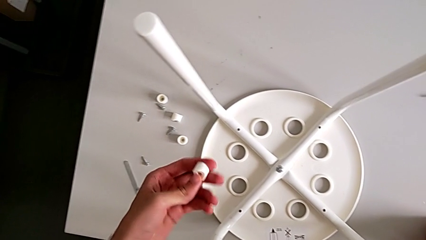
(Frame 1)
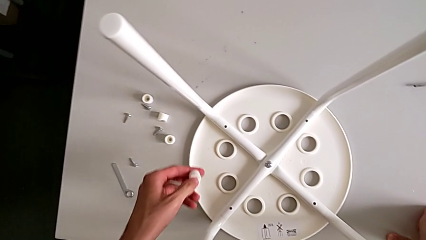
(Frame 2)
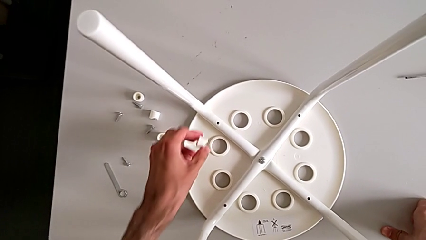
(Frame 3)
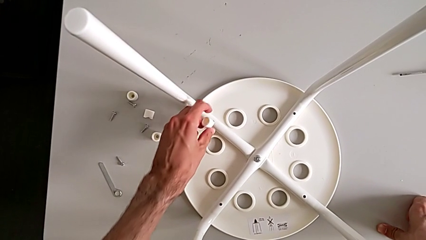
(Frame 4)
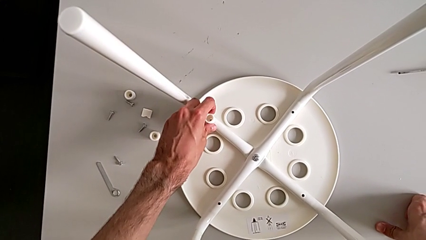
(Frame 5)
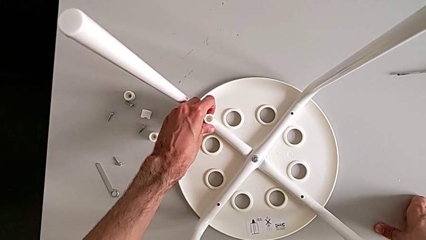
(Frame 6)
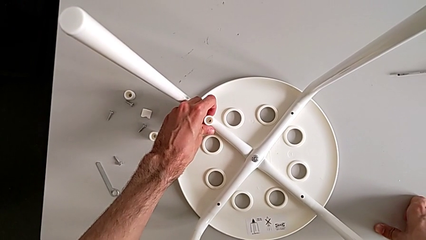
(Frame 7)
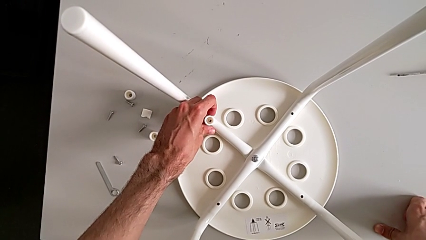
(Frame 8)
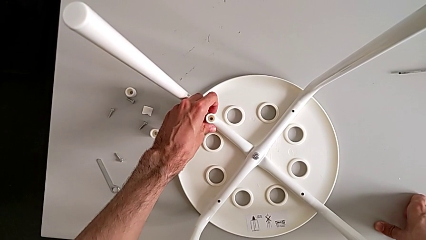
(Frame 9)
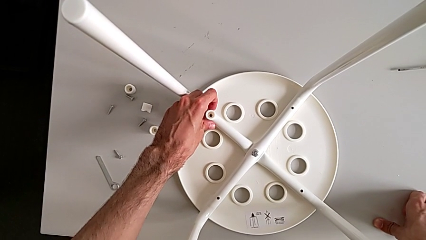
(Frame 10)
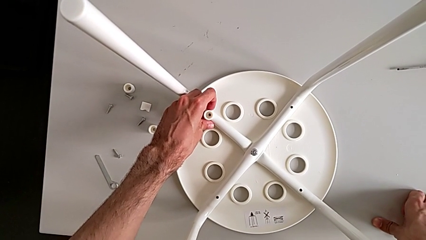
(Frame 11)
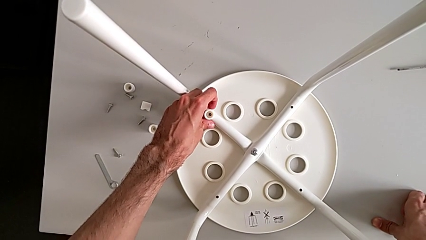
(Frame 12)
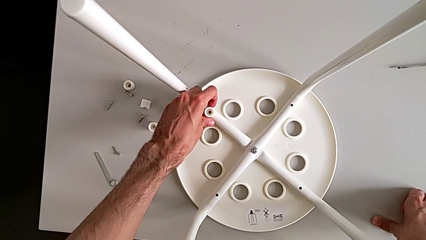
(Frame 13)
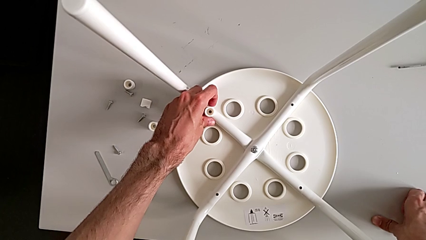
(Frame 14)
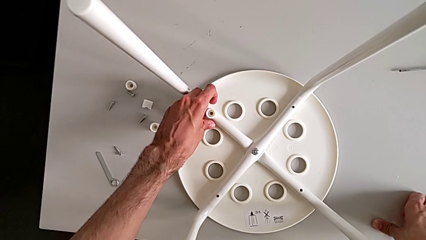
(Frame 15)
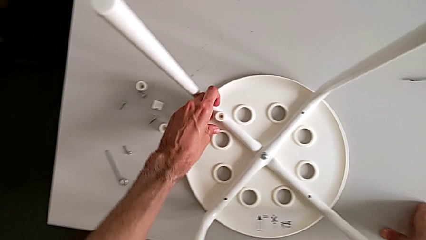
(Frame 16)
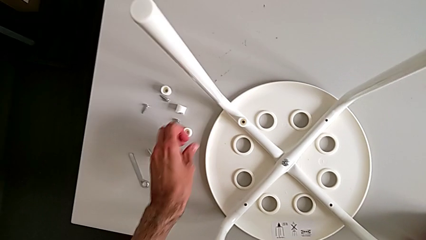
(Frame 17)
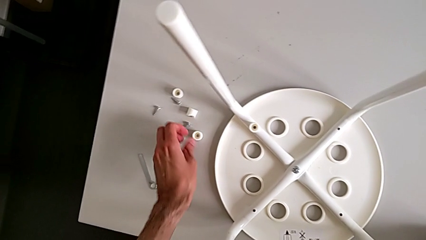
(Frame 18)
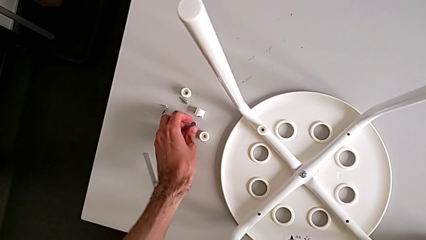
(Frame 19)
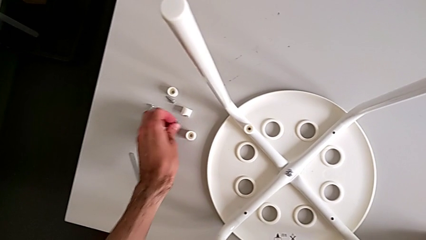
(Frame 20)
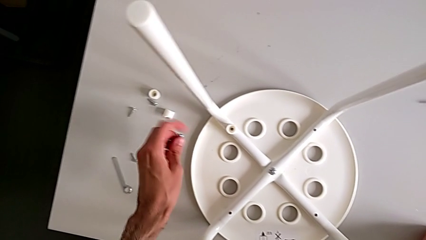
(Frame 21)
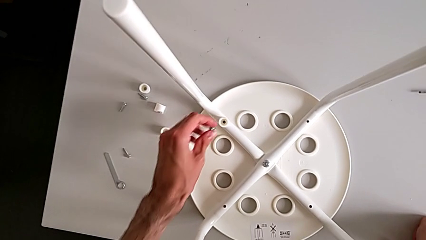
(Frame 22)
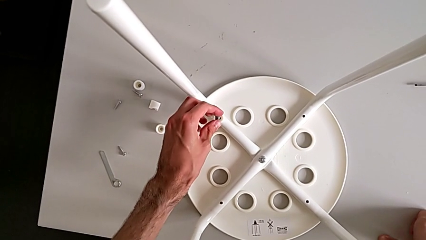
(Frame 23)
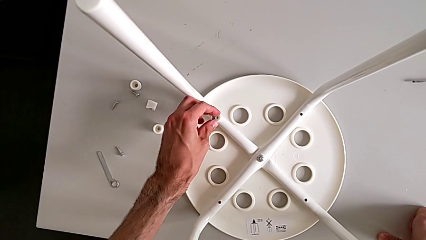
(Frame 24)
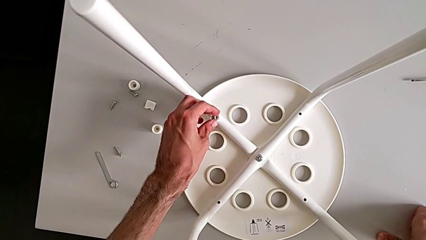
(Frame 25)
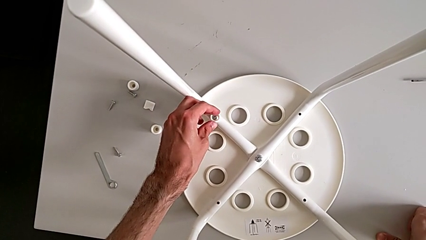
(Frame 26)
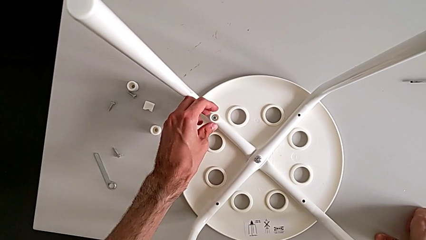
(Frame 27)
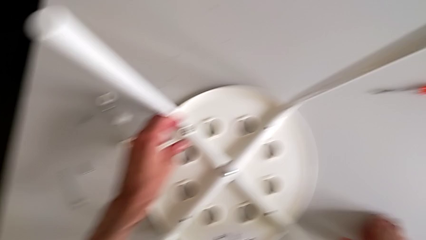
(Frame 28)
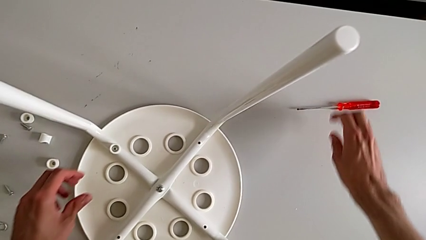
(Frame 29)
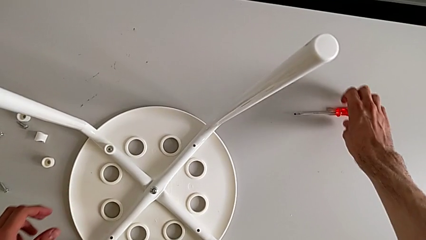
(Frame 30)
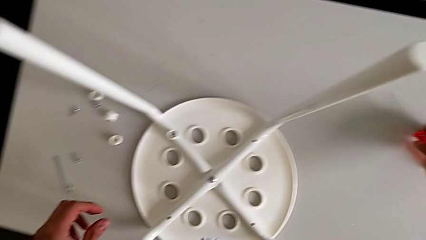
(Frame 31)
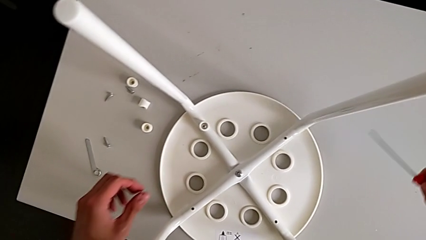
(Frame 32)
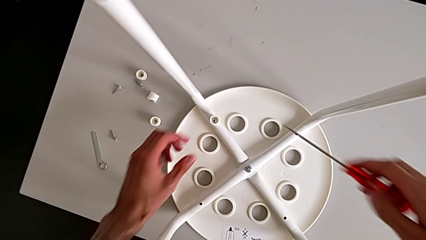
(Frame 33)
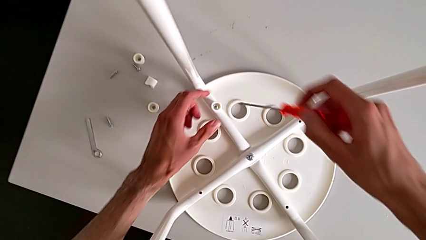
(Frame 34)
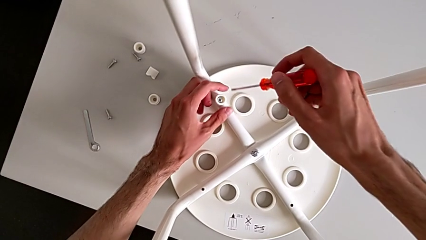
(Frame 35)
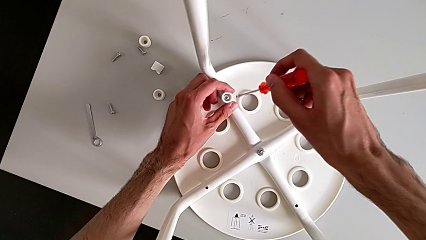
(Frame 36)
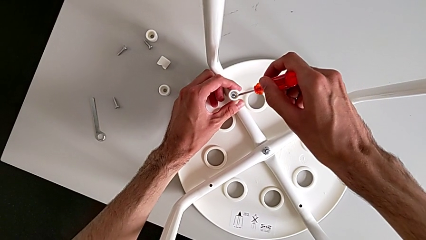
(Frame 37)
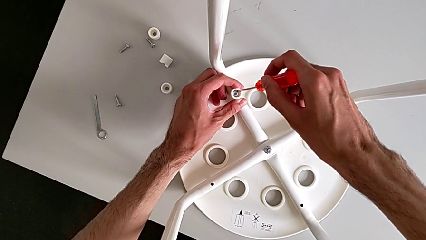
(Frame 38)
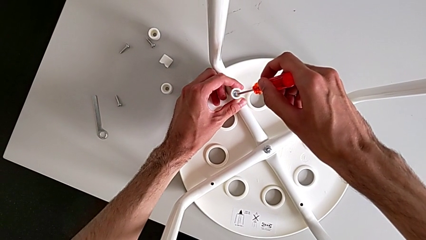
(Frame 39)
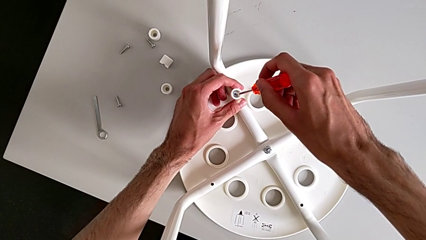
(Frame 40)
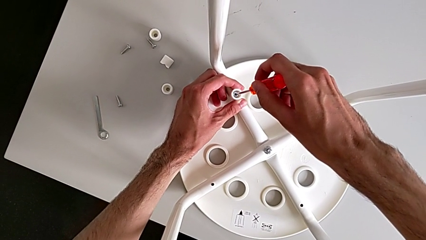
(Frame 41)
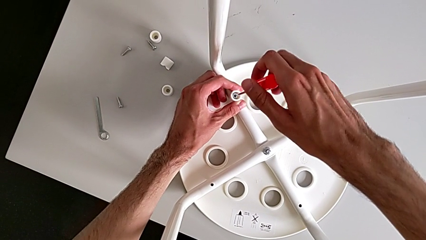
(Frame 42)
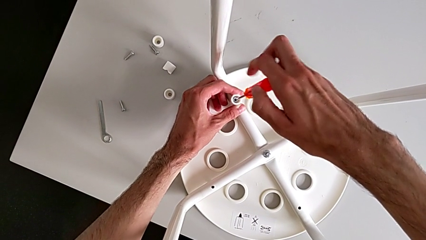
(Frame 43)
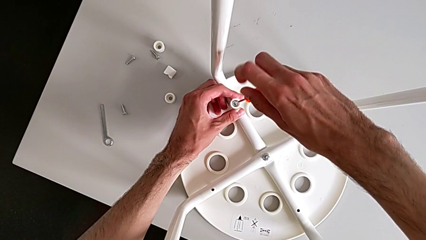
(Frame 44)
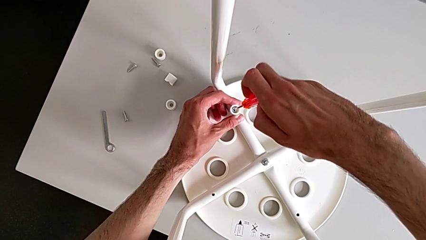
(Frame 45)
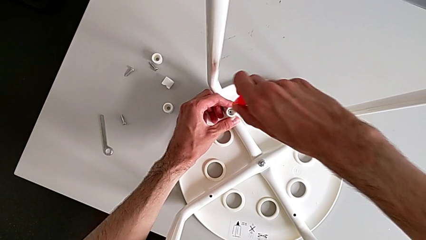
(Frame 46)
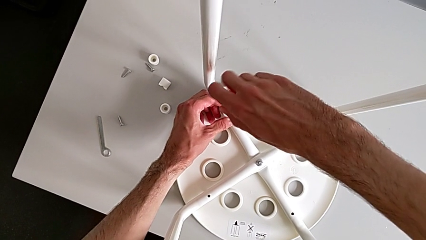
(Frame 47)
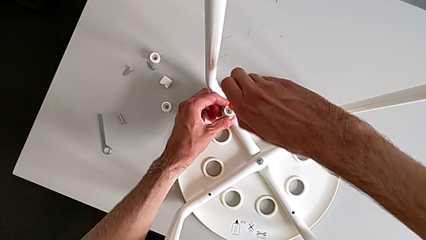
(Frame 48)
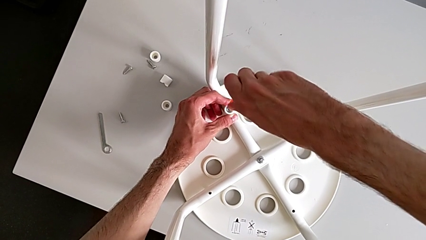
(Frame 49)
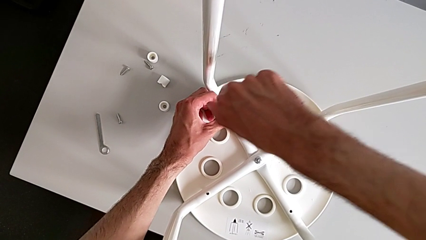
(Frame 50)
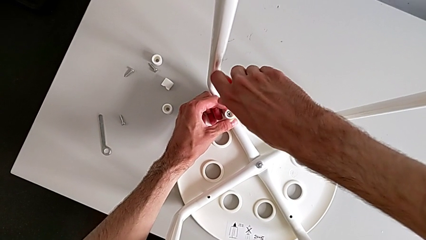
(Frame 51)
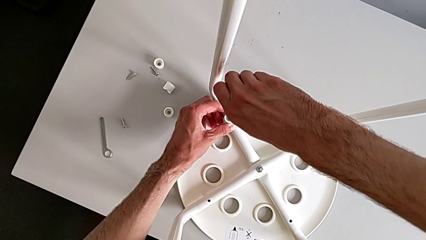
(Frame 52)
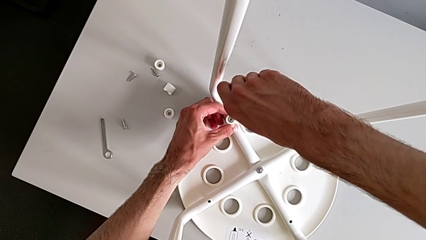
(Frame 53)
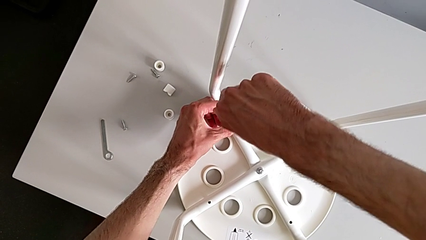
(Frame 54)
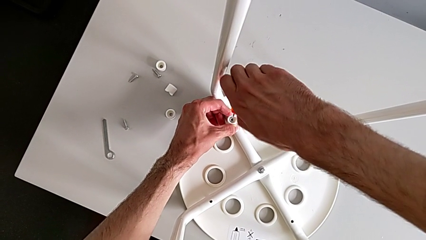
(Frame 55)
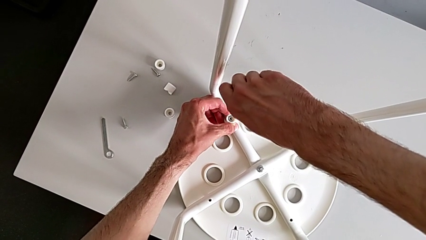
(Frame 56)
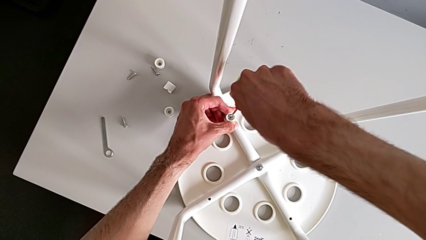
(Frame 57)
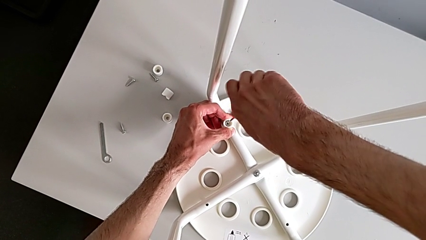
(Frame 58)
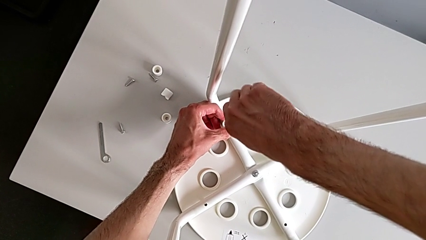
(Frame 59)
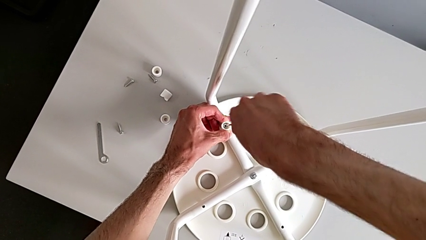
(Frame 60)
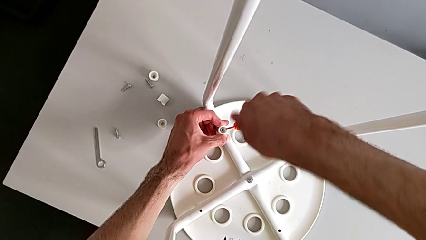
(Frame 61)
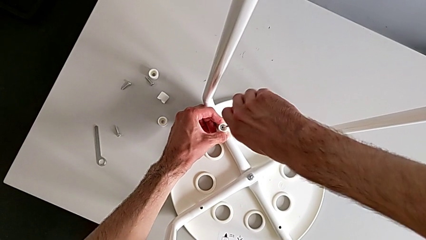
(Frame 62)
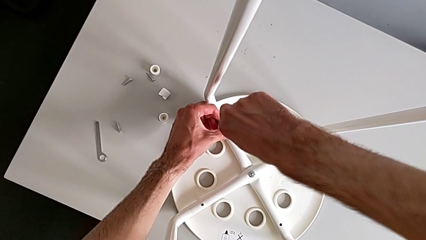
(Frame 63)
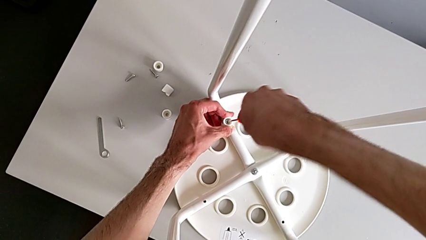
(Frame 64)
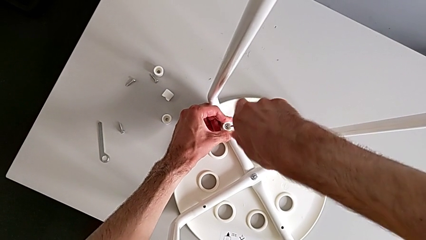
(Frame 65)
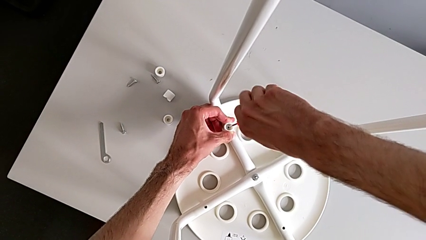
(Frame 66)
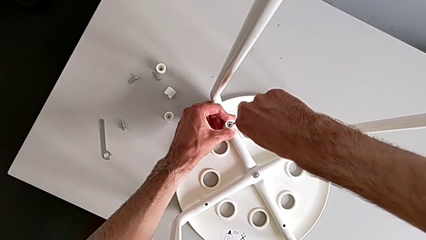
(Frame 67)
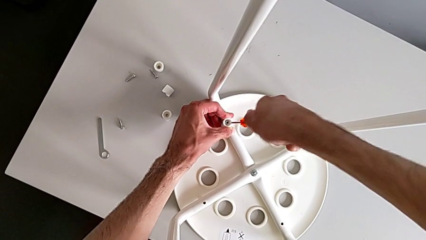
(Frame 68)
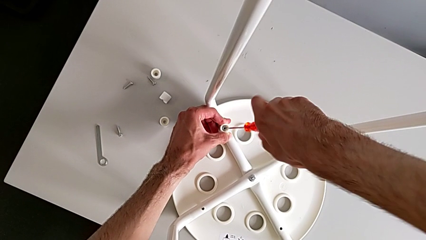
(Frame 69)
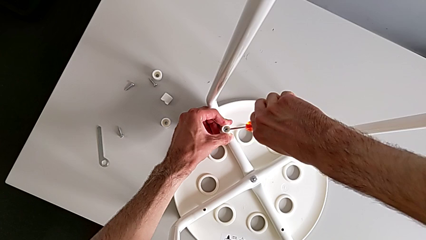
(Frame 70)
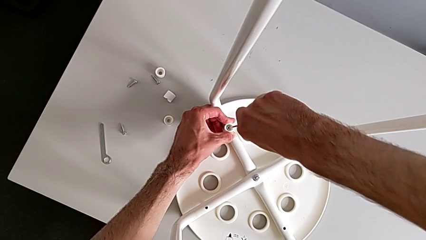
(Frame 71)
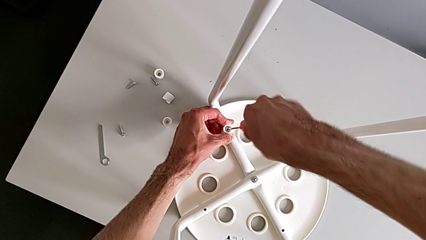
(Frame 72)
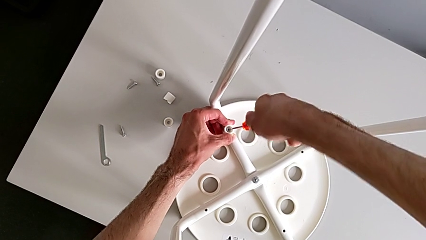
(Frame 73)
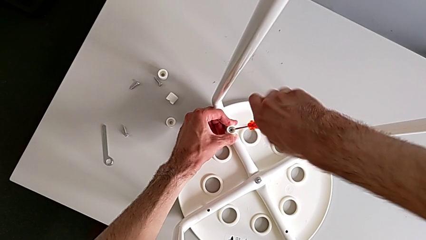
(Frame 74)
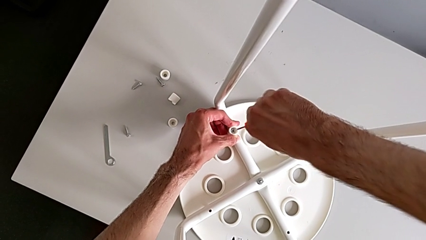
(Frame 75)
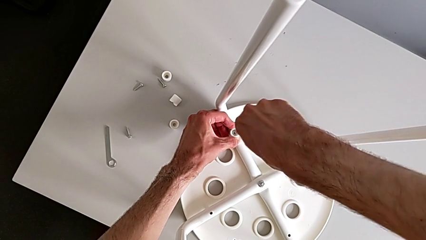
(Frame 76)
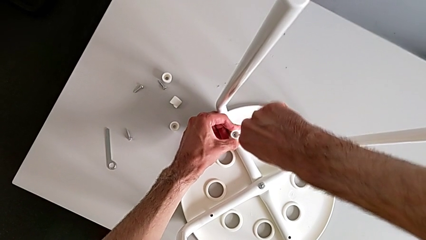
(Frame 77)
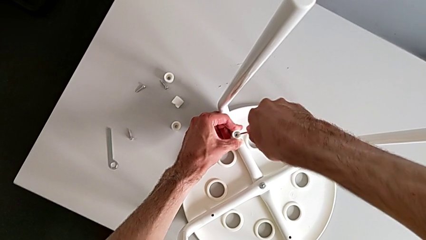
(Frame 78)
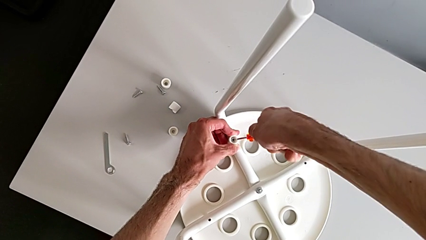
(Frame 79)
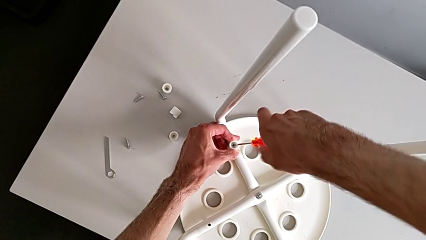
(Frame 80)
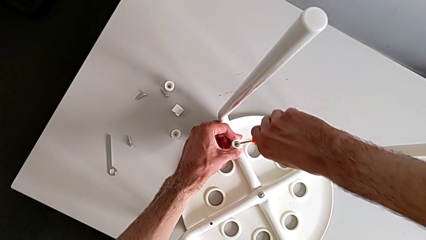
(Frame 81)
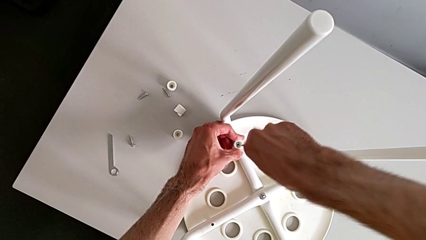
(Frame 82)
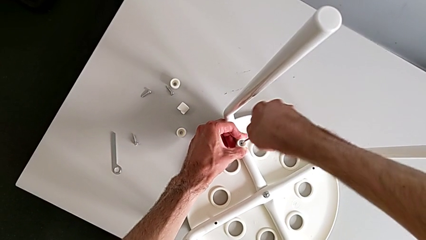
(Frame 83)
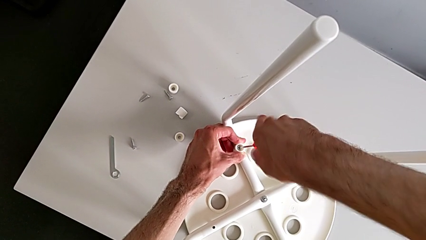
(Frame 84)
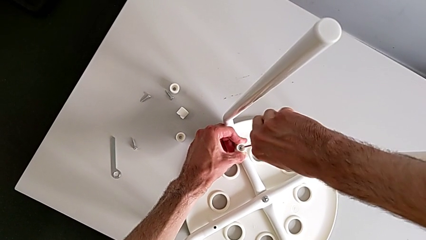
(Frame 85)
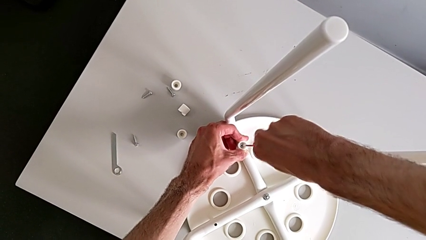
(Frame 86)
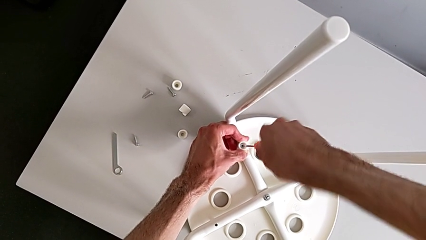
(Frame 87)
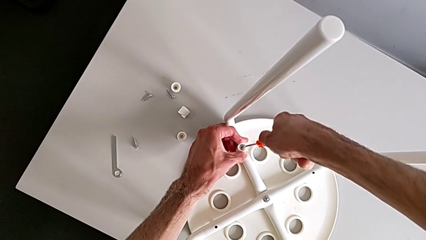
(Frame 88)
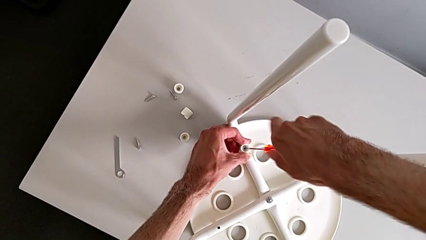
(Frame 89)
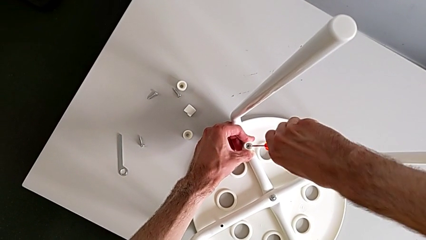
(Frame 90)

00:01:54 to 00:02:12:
The camera wearer is assembling the seat board with the leg frame. They align the washer, grab the screw, insert it, grab the screwdriver, insert it and screw the screw.
